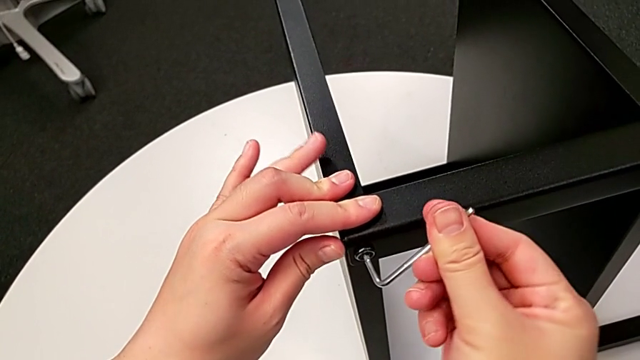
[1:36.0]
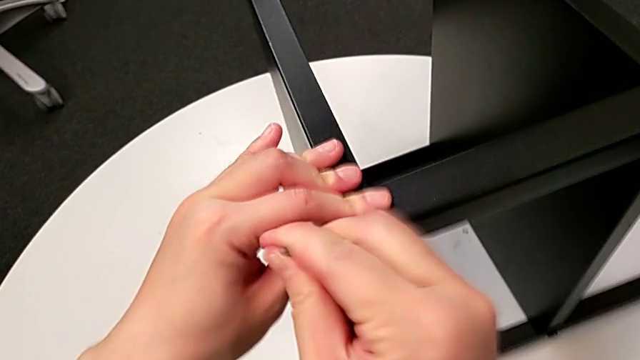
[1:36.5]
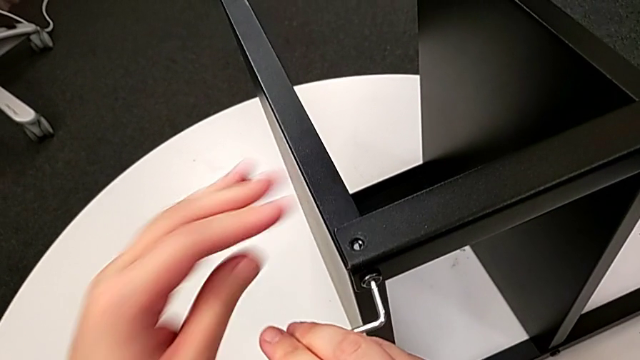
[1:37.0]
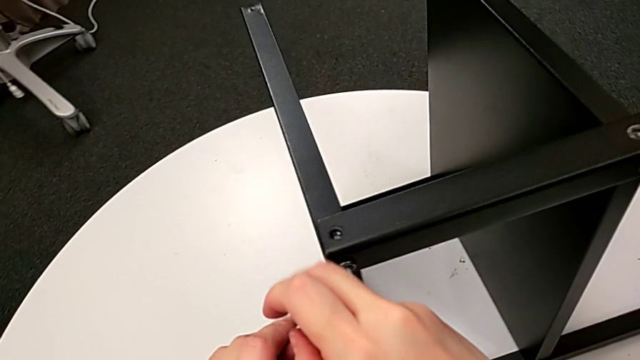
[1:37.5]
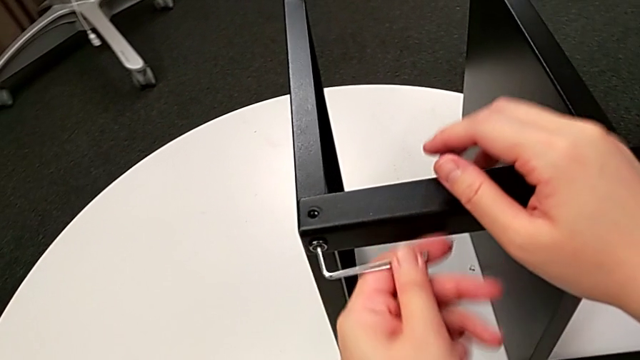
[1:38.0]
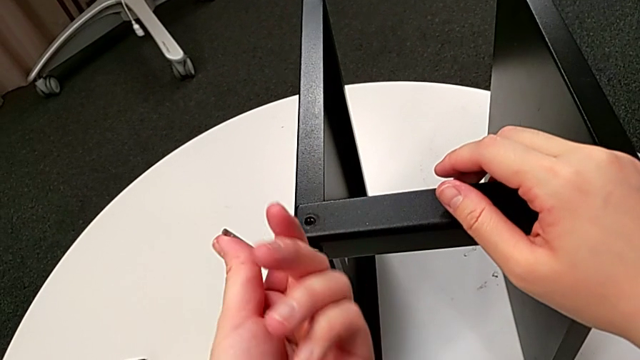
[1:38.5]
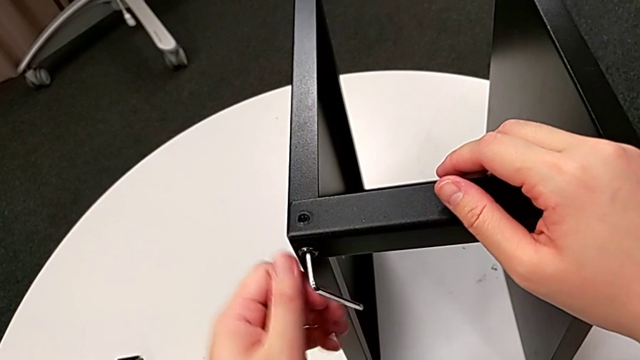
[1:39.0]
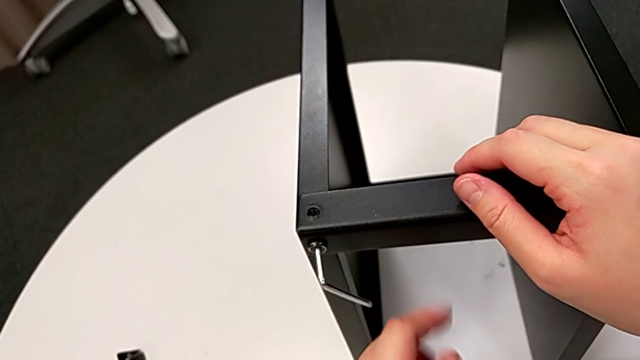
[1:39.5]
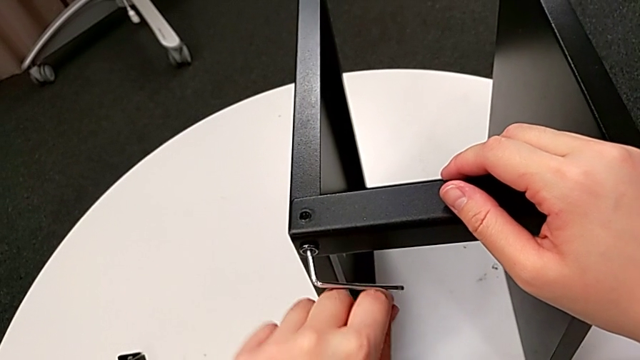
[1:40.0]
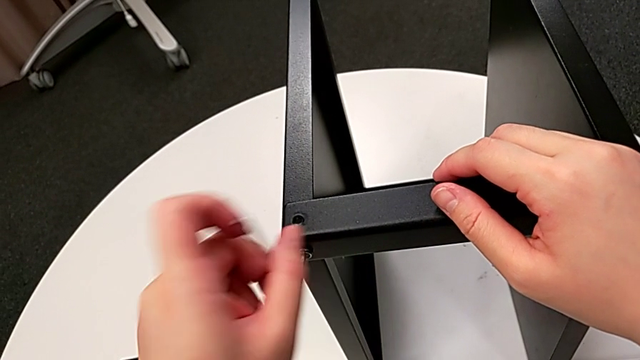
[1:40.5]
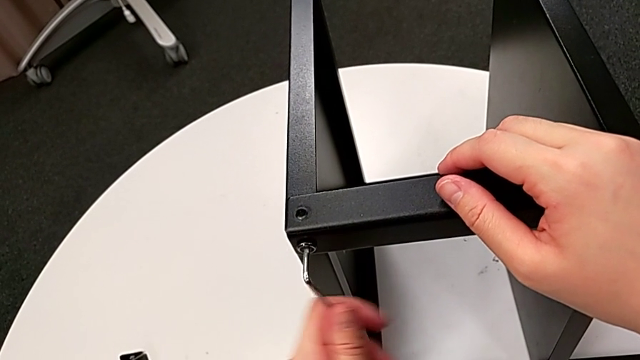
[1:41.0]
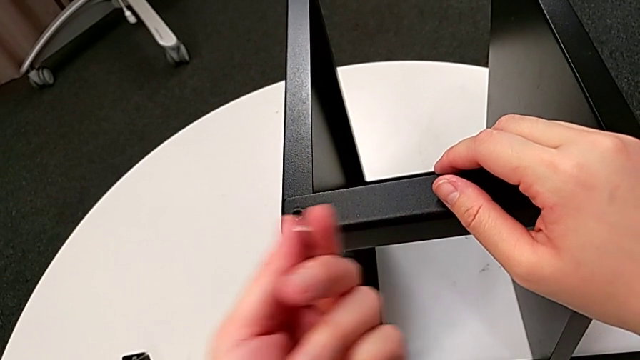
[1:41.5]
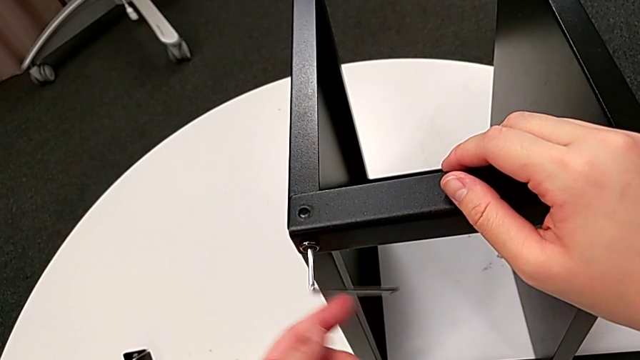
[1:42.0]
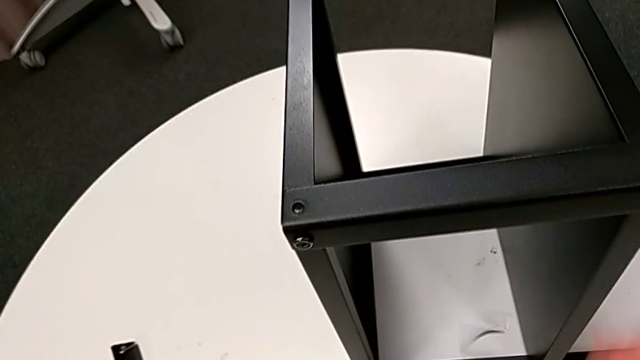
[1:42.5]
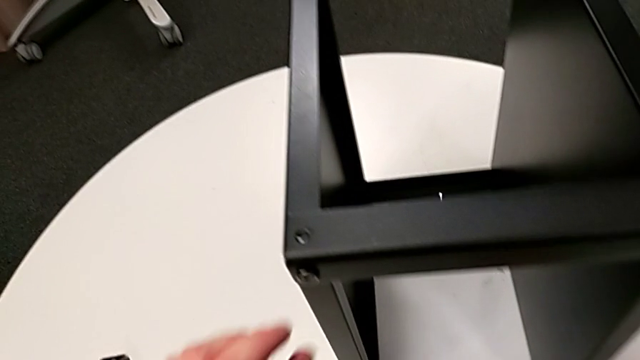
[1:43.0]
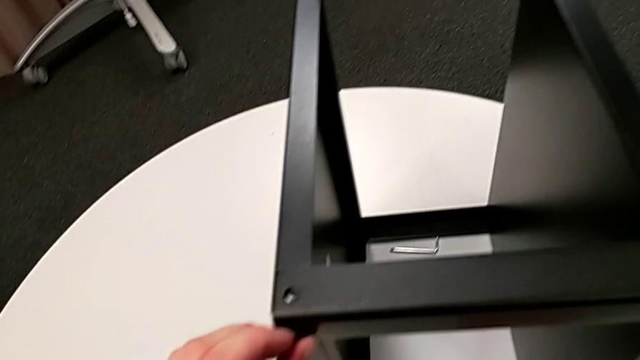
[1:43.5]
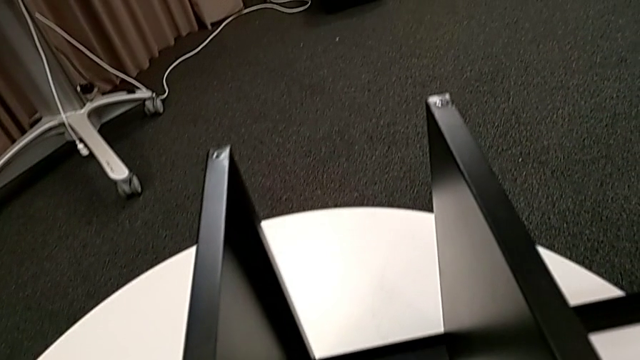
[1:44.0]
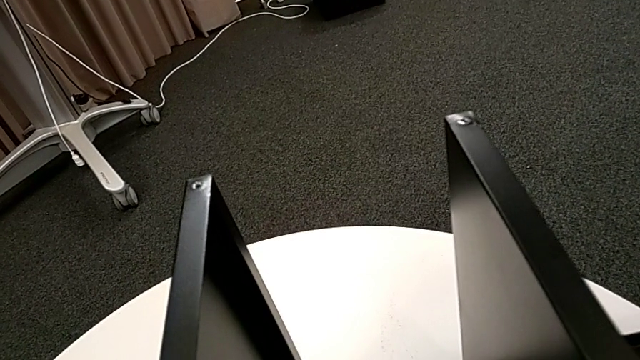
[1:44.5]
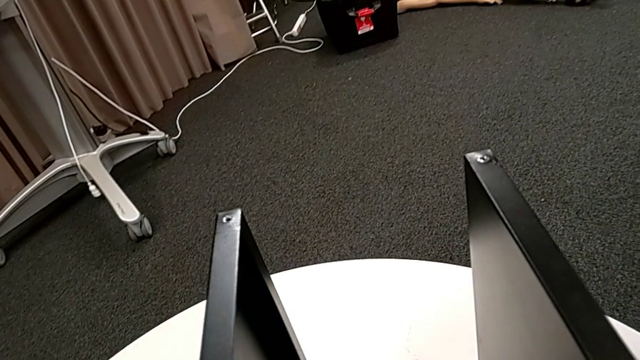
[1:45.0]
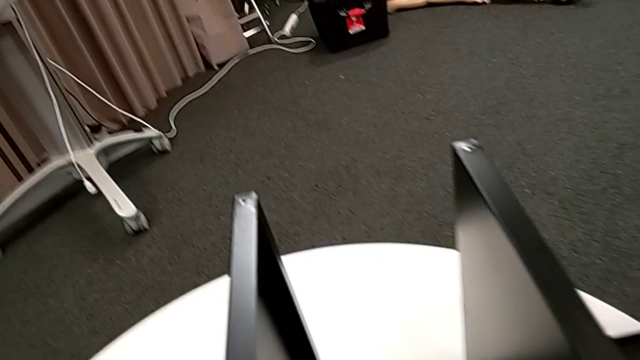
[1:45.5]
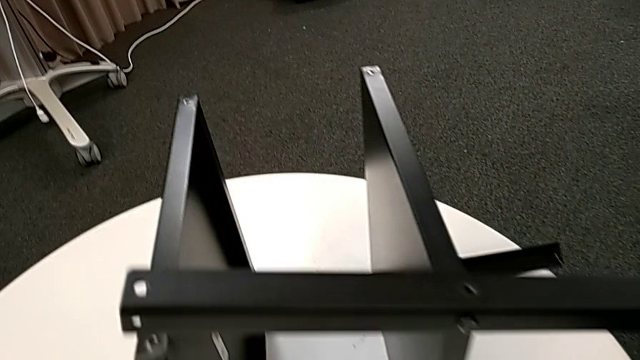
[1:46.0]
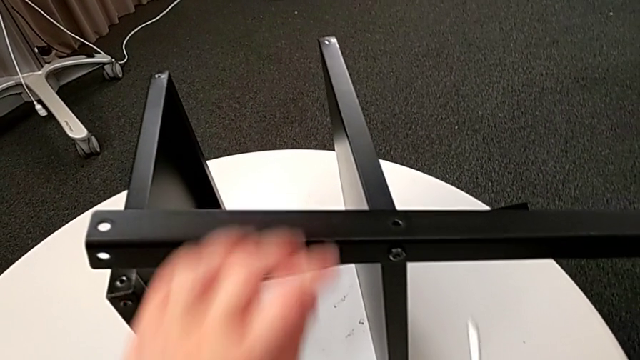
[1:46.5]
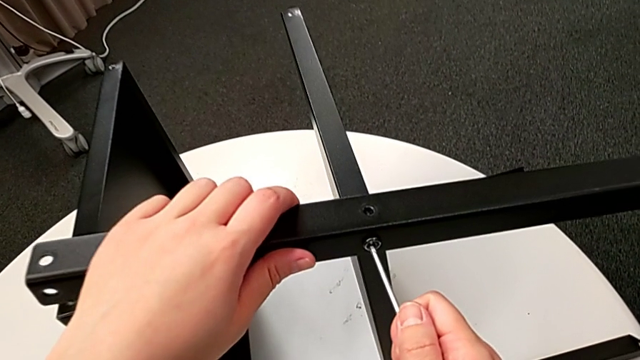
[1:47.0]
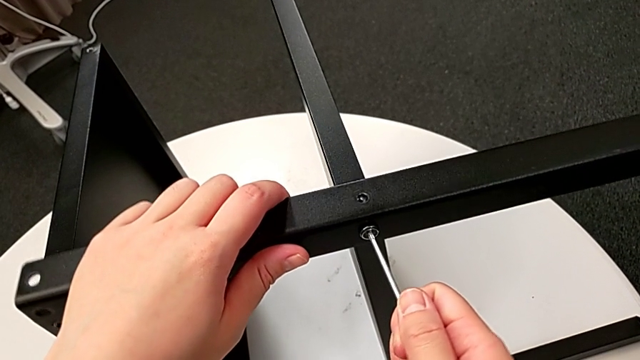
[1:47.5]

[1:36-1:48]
The camera wearer is detaching the second leg of the table. They keep unscrewing the hex socket head, wrongly drop the Allen wrench, disassemble the hex socket head, place the hex socket head, grab the Allen wrench, approach the hex socket head and insert the Allen wrench.

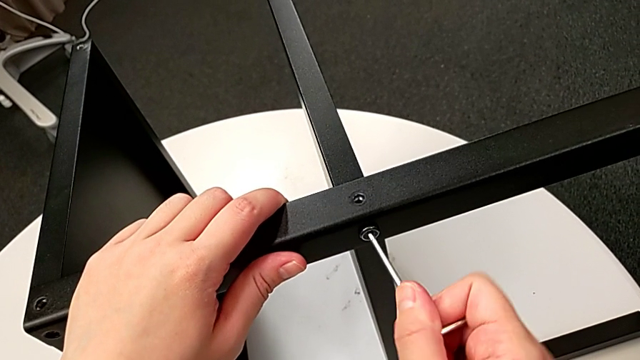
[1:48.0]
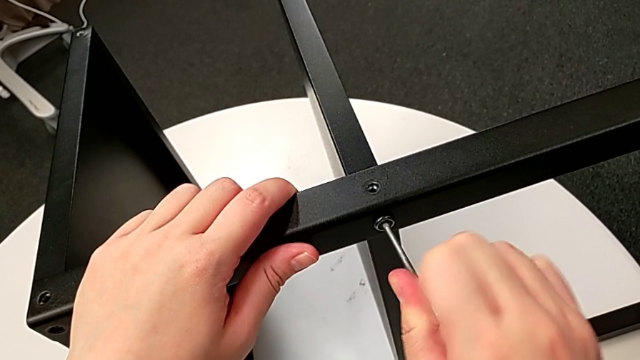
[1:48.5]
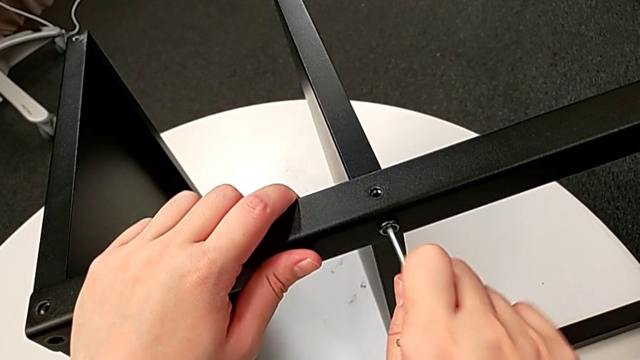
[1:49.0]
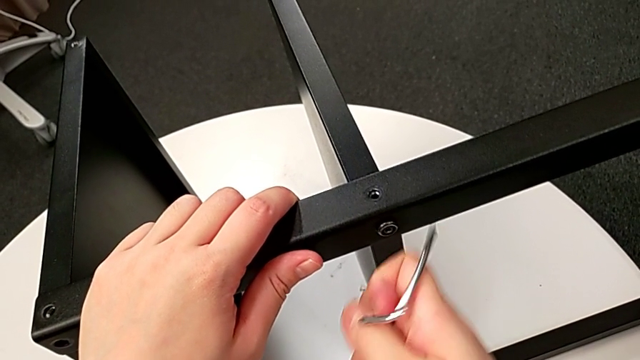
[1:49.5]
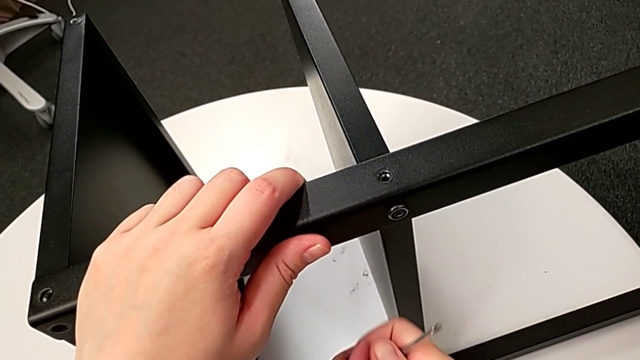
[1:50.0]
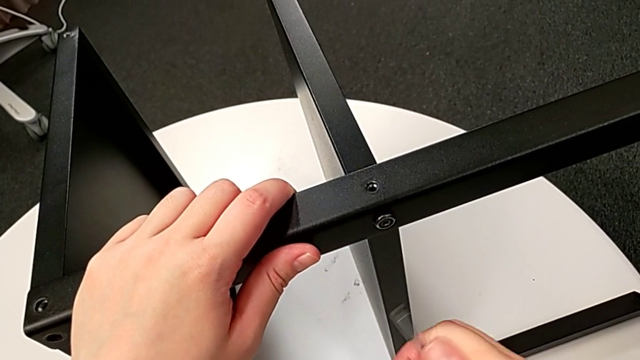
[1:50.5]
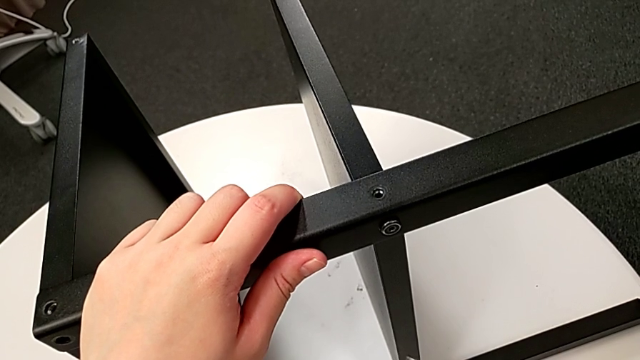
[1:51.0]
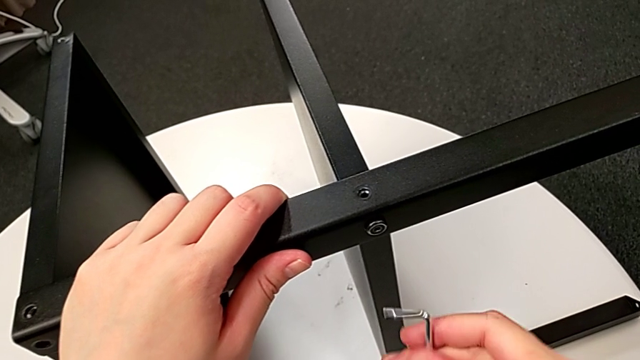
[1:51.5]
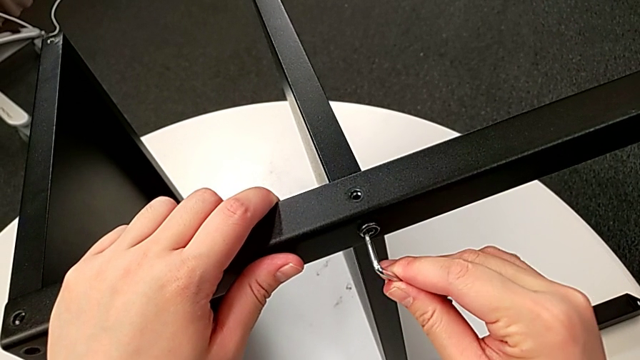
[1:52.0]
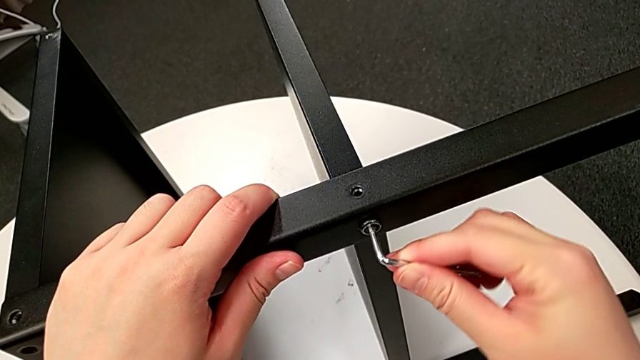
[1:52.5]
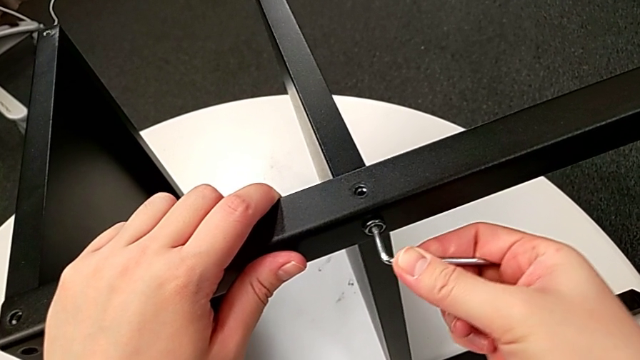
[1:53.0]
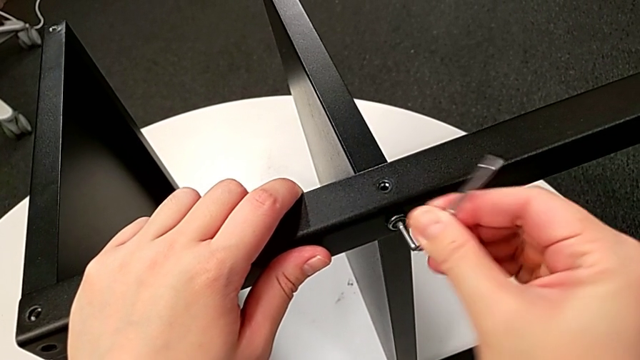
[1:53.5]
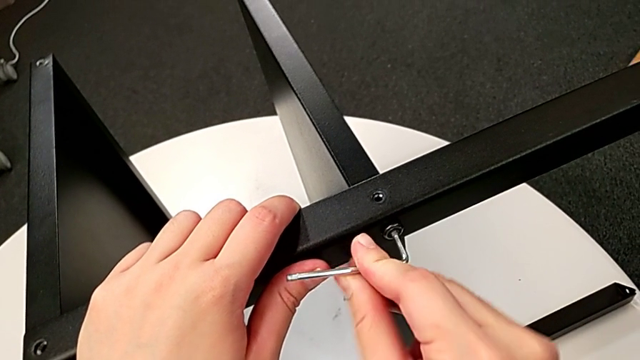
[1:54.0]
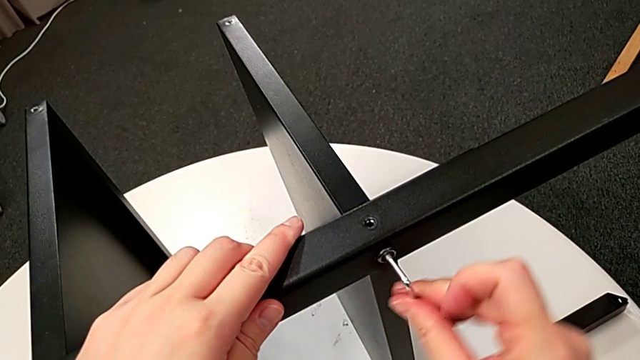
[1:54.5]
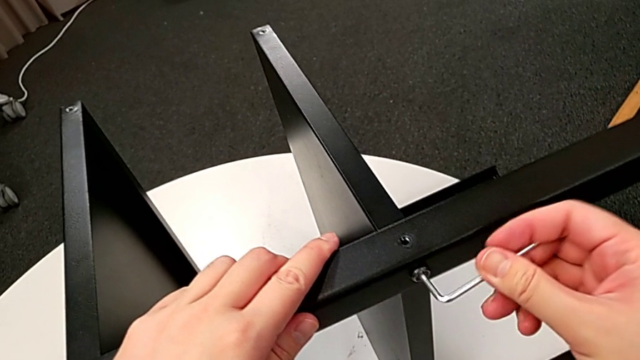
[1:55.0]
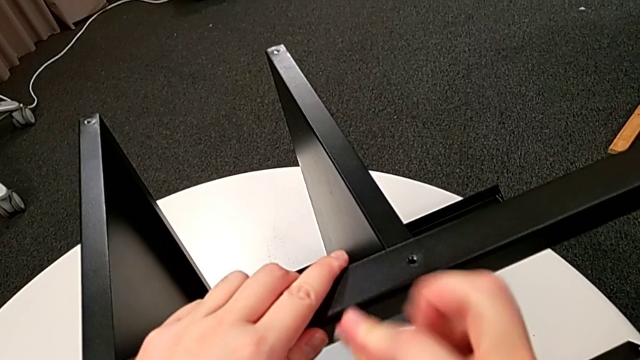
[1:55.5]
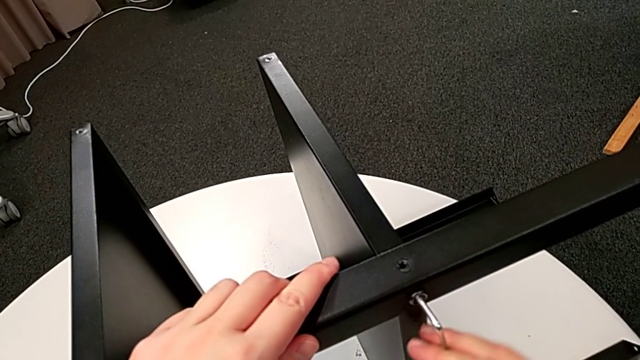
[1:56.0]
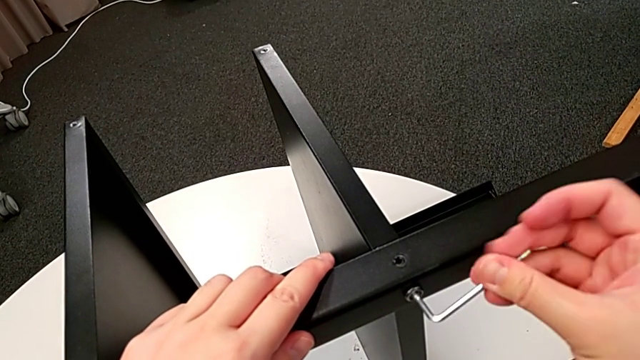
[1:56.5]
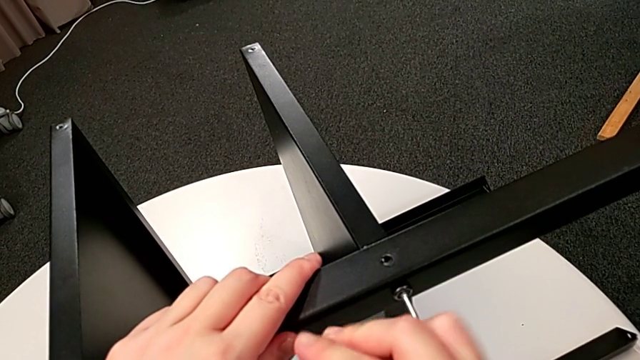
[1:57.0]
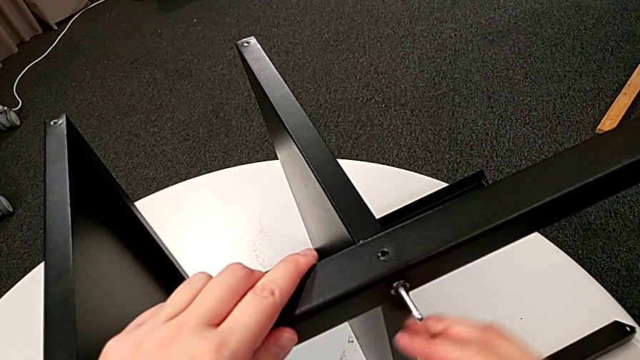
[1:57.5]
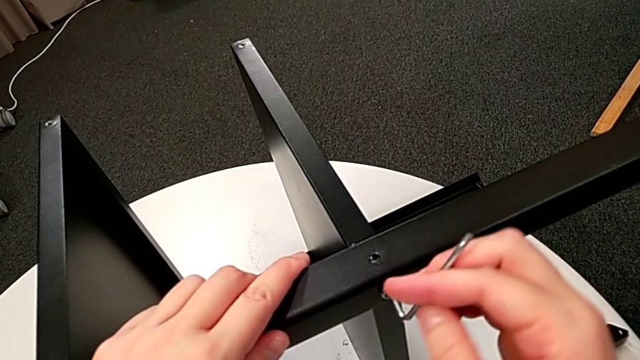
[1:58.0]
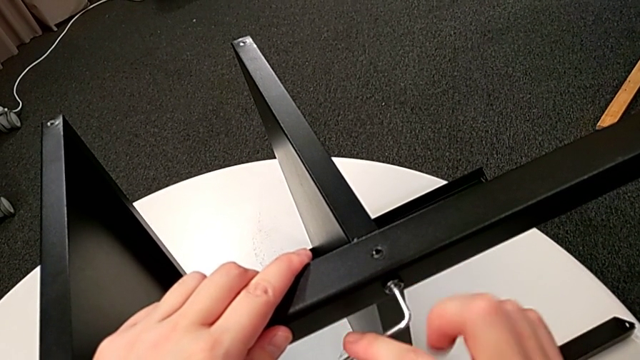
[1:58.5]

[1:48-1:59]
The camera wearer is detaching the second leg of the table. They unscrew the hex socket head, wrongly drop the Allen wrench, rotate the Allen wrench, insert the Allen wrench and unscrew the hex socket head.
